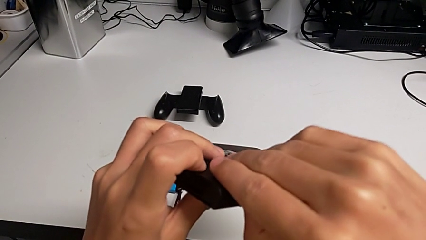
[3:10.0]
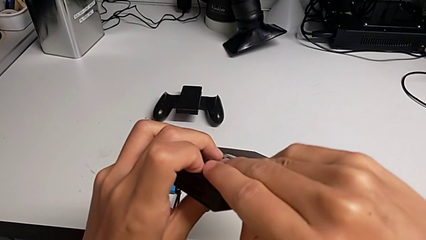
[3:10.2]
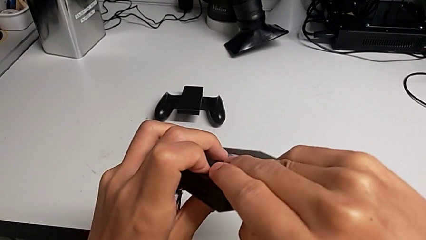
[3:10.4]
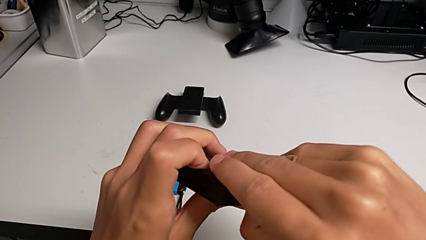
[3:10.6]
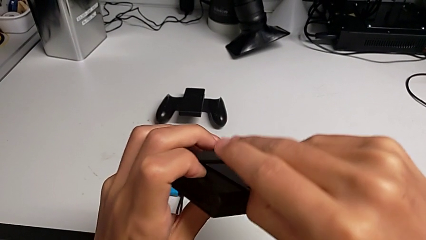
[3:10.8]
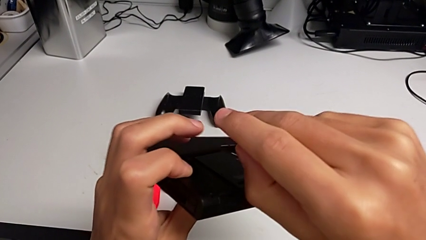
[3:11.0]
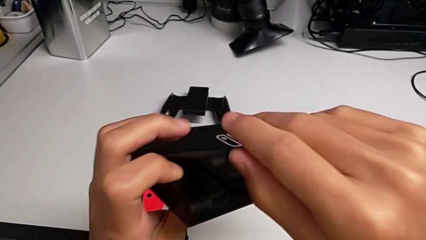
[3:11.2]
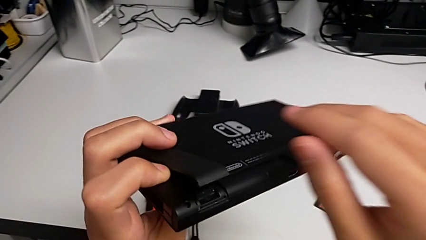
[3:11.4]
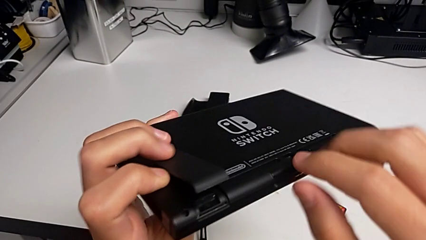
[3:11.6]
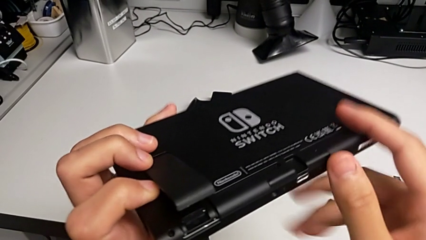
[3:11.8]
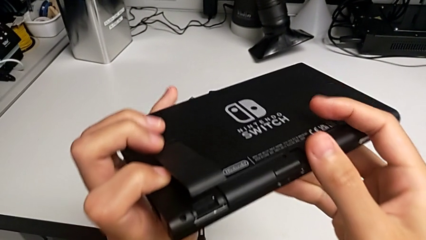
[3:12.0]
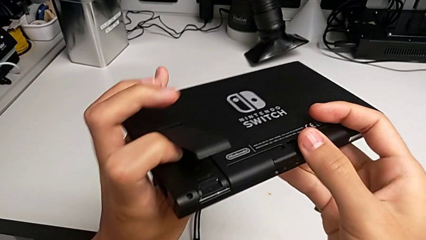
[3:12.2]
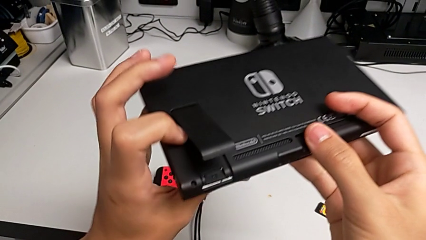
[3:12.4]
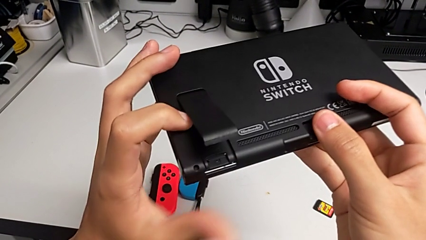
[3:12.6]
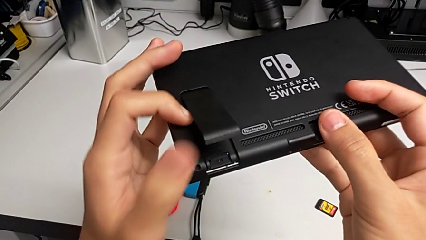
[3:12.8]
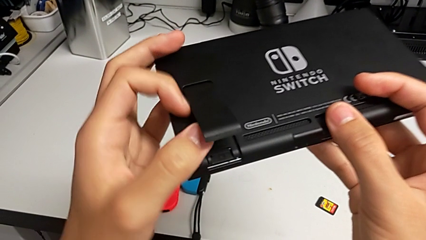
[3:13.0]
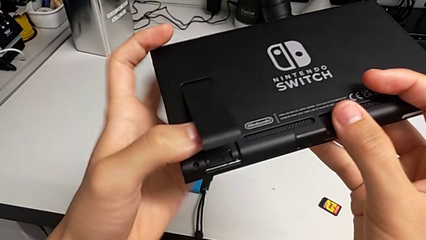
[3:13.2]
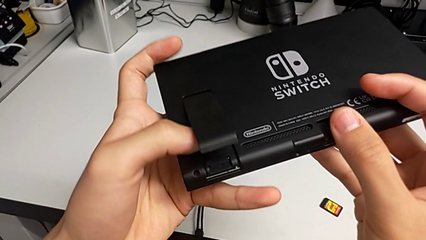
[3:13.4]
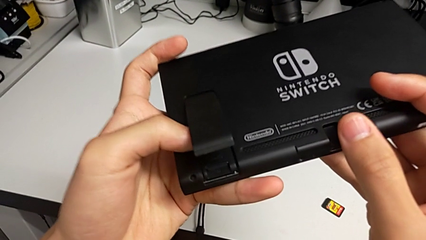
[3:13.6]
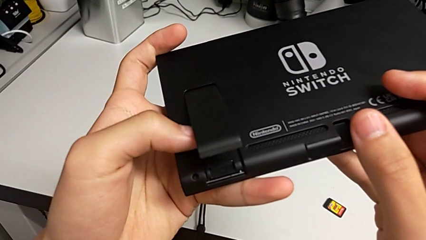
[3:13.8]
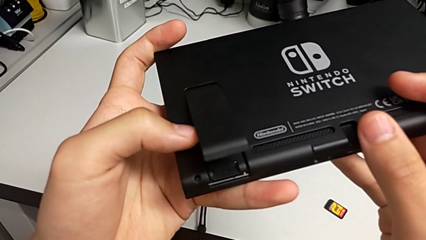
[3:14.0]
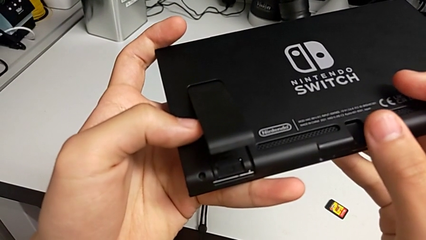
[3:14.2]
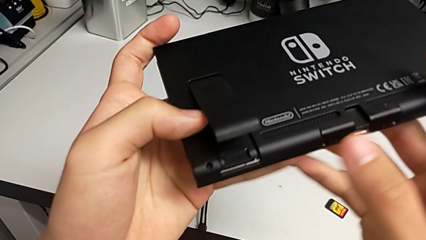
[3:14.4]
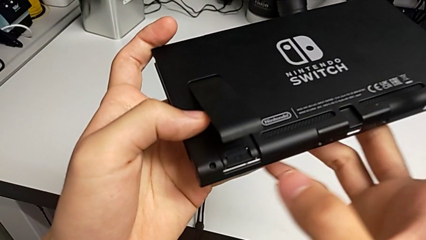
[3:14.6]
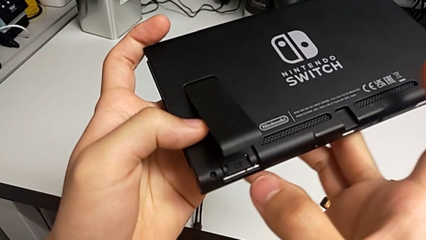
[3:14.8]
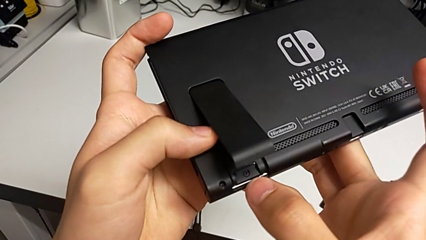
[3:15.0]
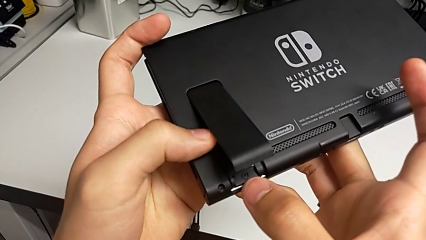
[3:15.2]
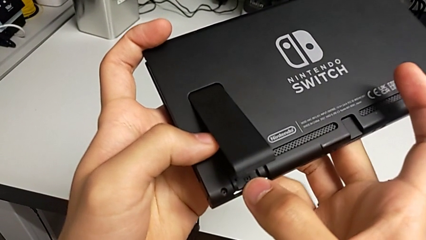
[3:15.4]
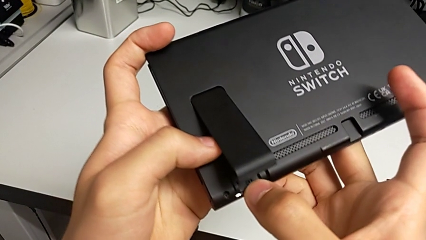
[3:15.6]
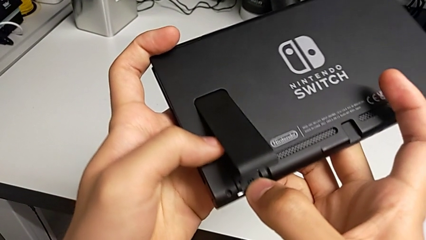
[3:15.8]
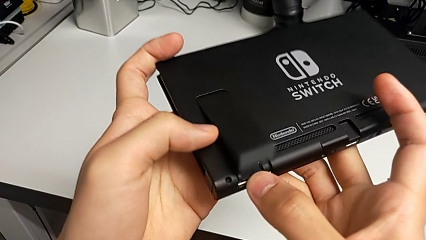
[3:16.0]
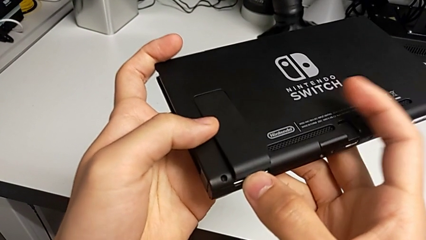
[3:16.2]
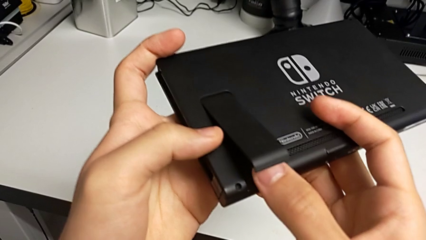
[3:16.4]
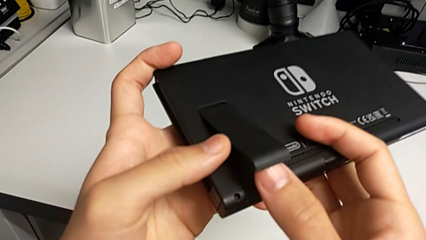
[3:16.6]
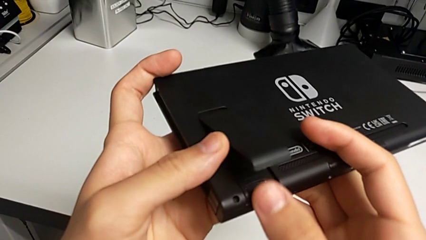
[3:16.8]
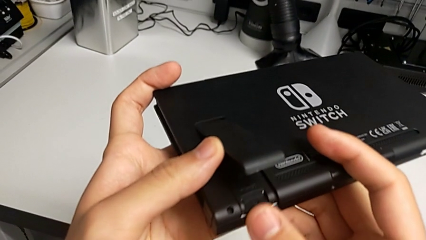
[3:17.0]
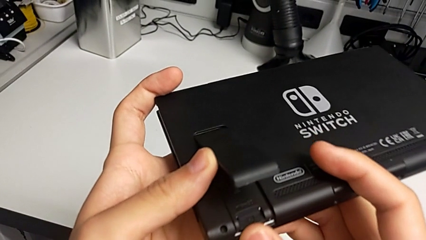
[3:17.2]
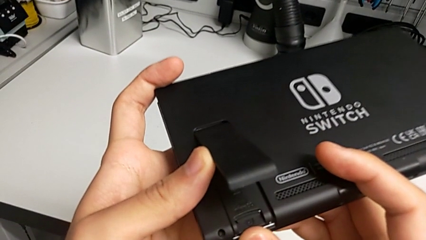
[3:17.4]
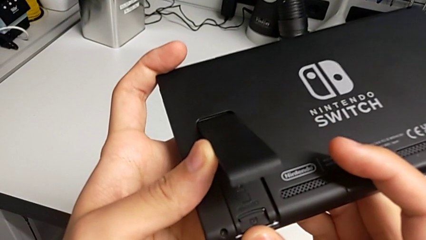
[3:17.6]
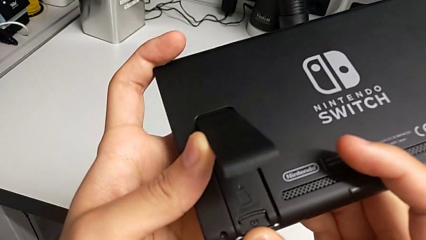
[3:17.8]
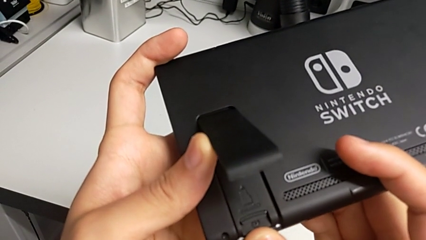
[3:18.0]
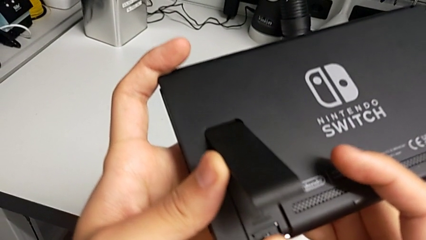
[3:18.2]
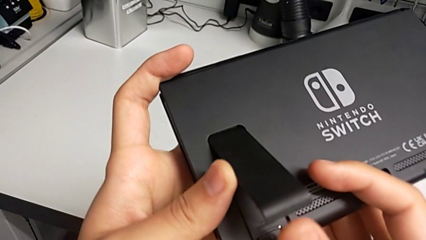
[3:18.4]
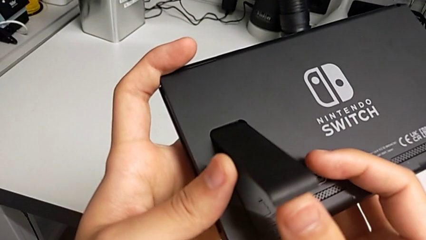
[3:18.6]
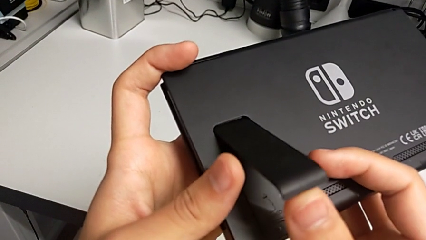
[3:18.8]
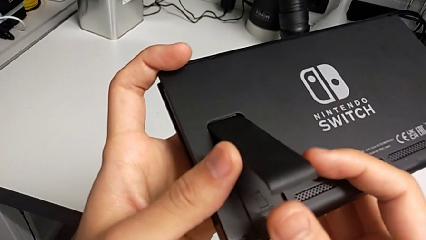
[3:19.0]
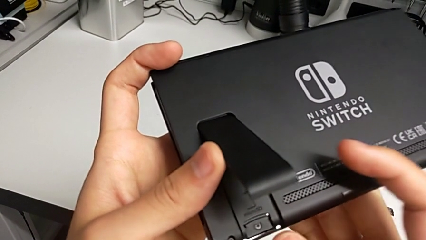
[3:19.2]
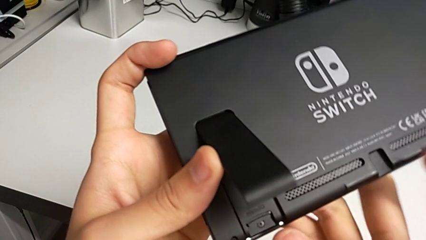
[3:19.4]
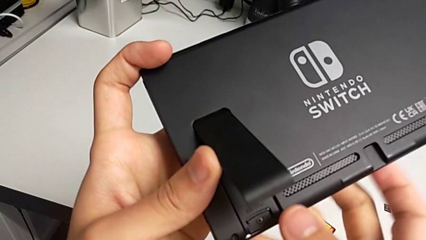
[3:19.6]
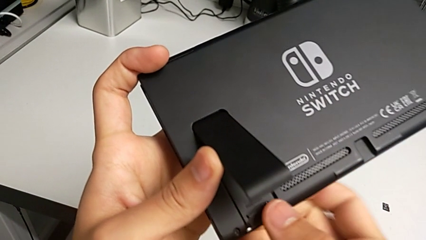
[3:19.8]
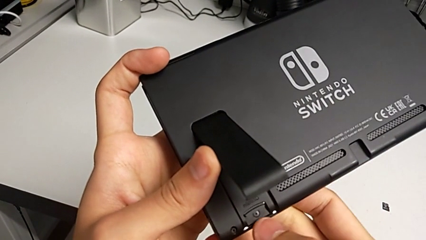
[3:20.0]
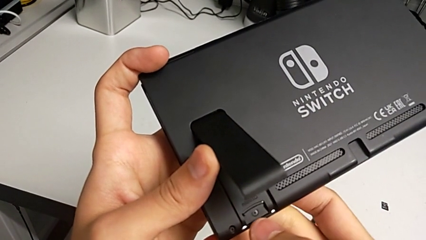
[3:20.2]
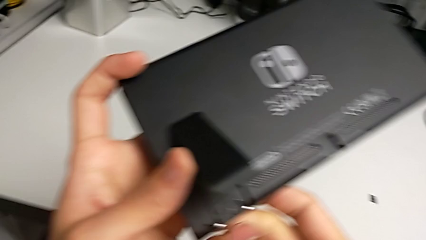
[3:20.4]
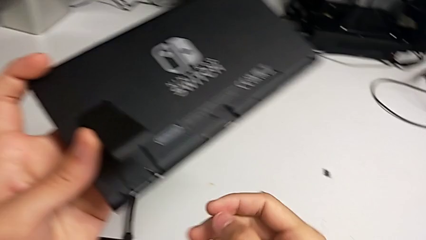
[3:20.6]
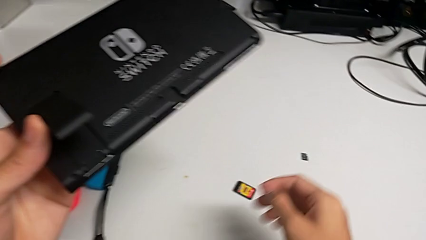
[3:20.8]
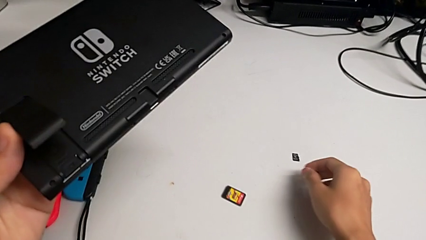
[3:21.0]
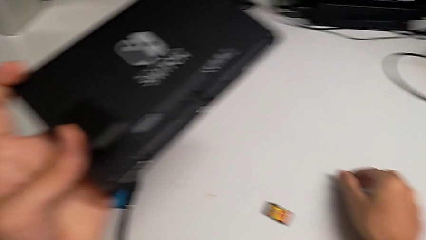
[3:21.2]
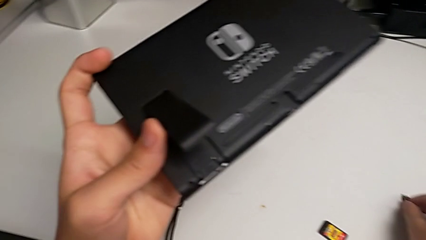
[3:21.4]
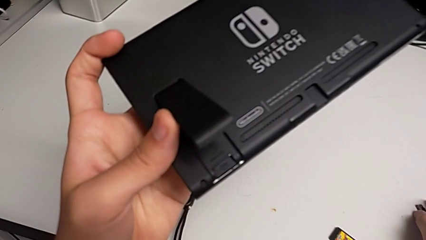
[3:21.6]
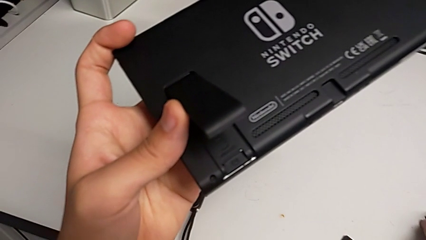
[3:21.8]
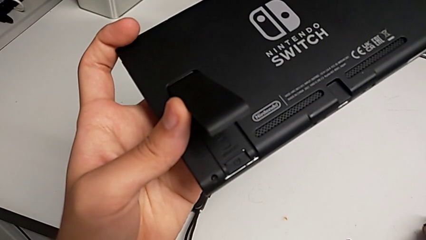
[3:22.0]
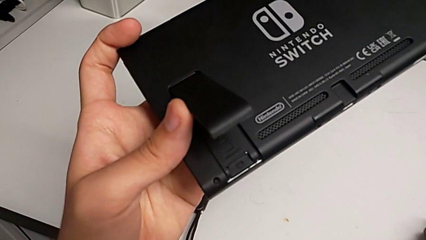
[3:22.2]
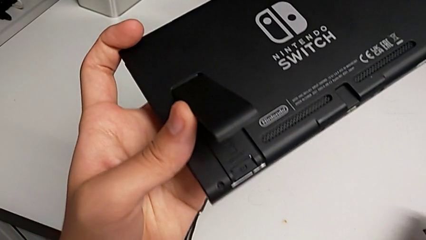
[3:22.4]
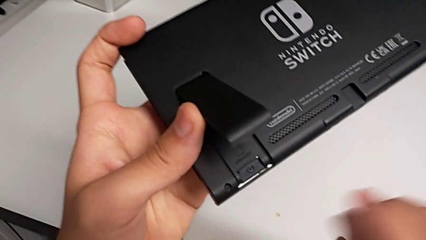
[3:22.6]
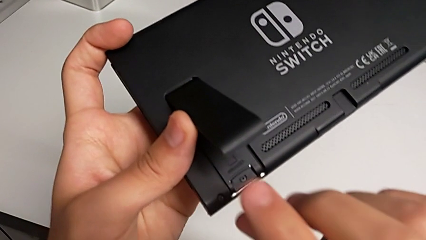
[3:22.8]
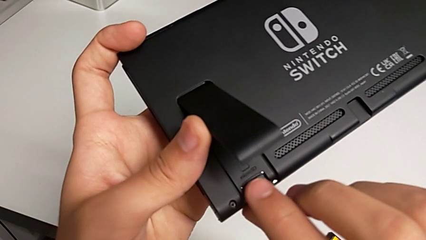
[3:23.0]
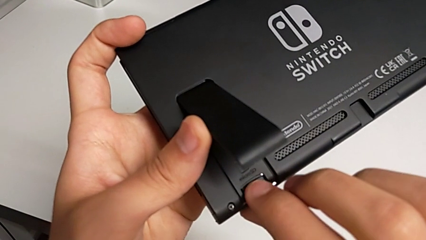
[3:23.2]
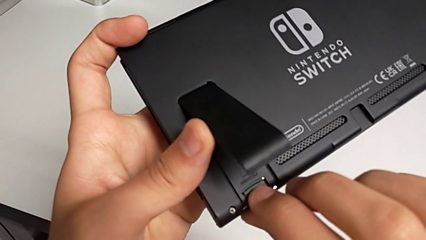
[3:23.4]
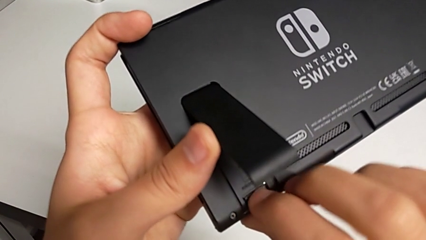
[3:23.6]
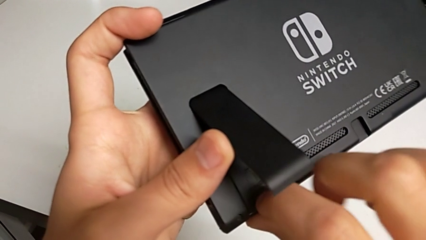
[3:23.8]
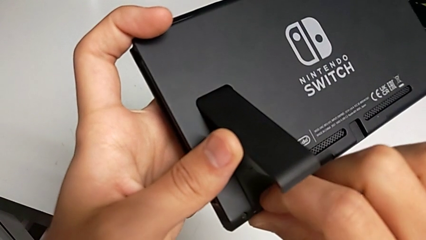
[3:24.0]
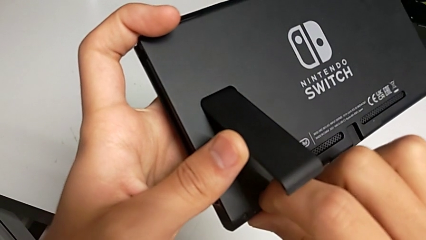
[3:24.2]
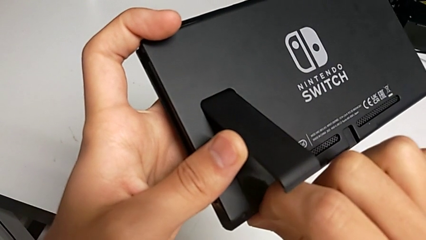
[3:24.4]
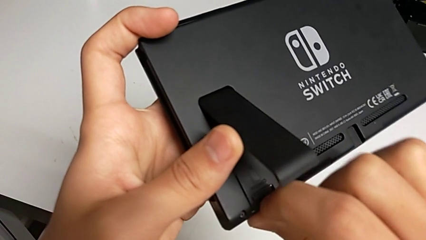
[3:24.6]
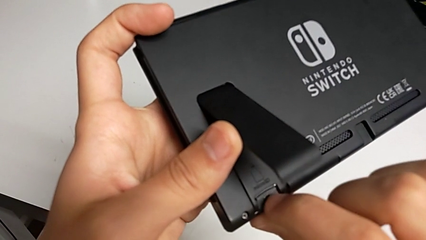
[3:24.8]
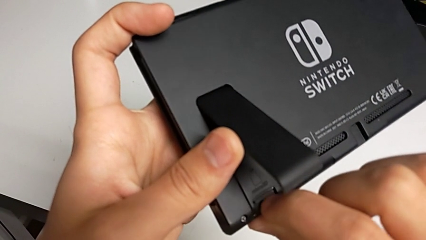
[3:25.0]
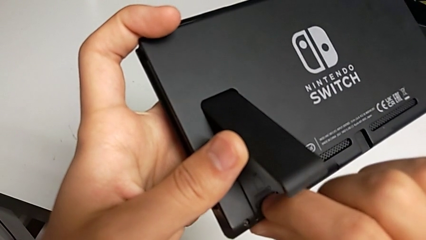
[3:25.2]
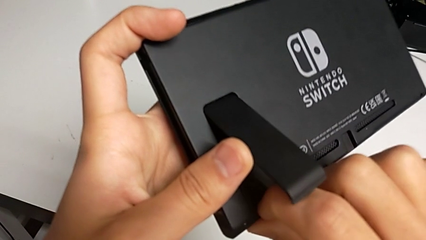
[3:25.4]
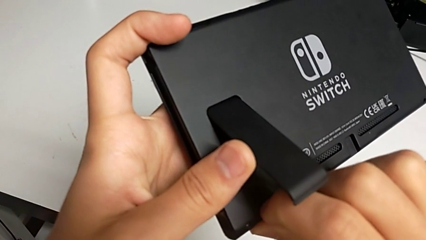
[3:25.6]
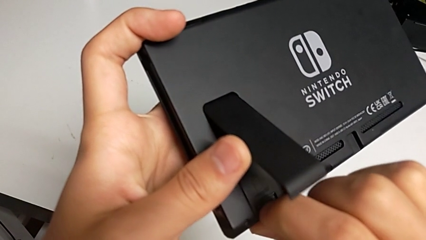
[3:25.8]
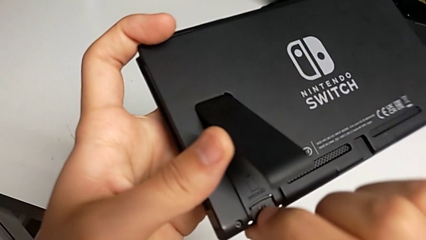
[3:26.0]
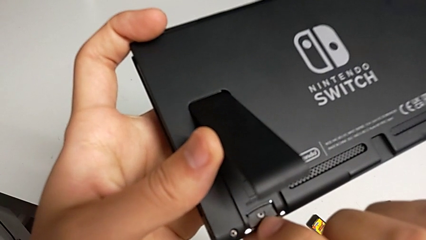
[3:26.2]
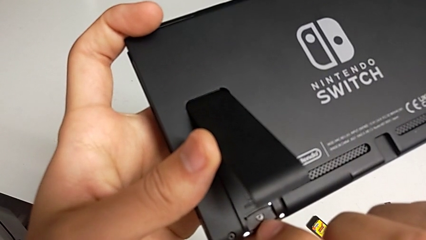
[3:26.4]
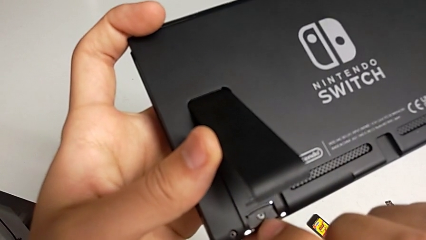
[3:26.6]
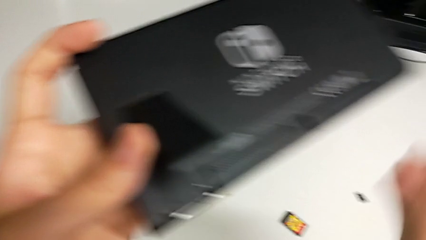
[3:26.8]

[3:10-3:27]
The camera wearer is removing the old Micro SD card from the Nintendo Switch. They open the kickstand, inspect the SD card, touch it, inspect it, wrongly grab the new SD card and wrongly pull the old SD card but can't pull the old Micro SD card.
